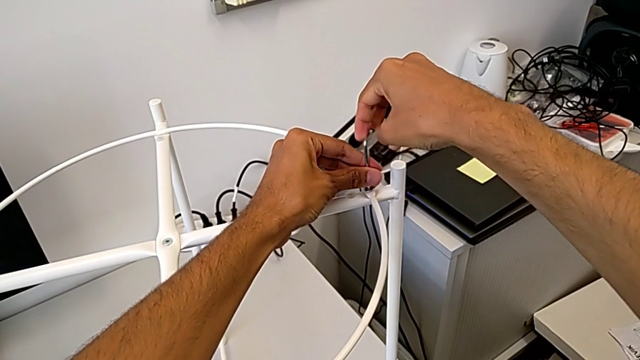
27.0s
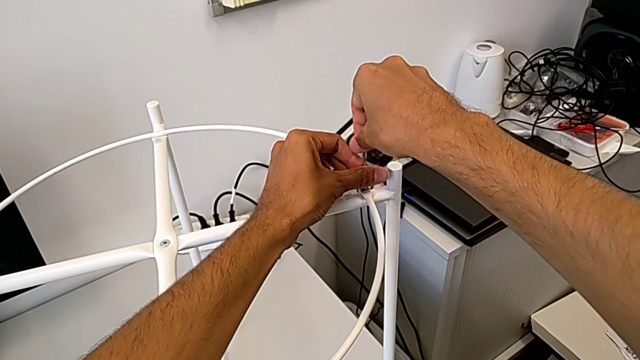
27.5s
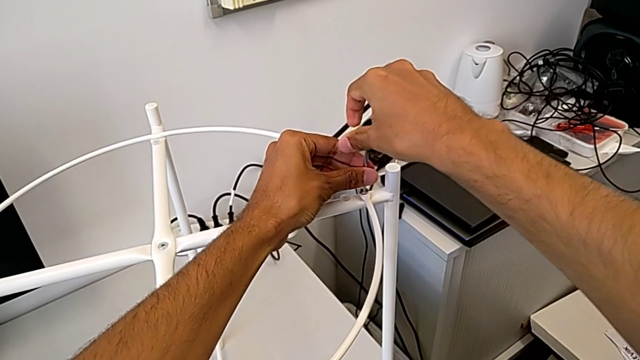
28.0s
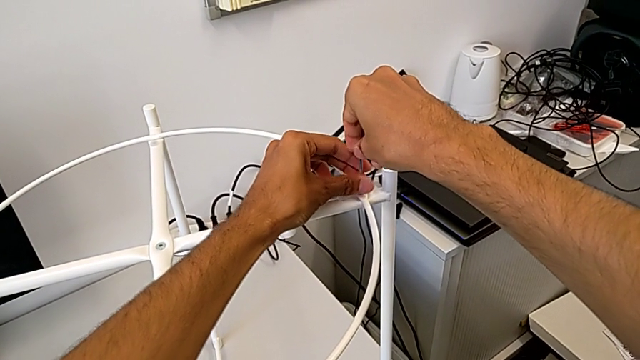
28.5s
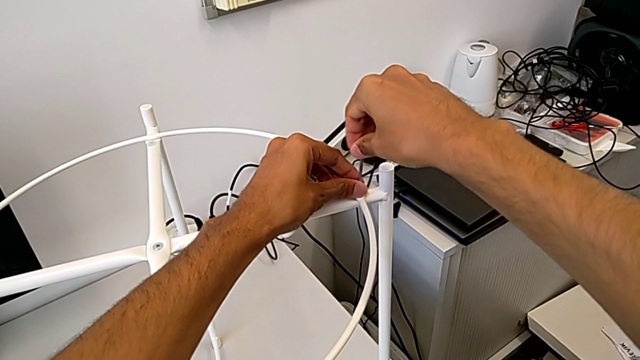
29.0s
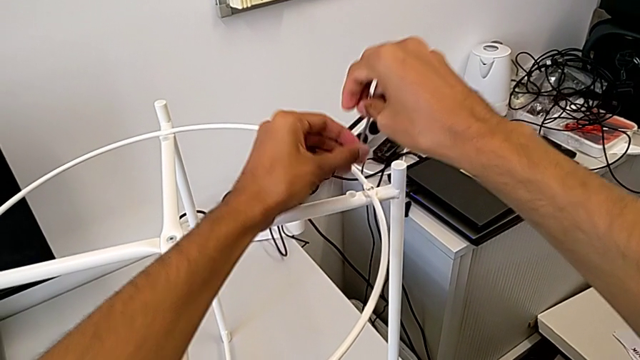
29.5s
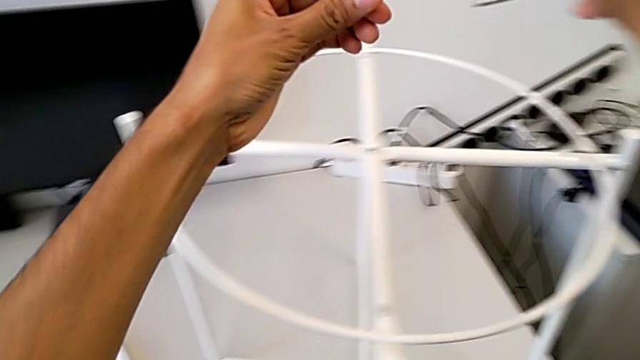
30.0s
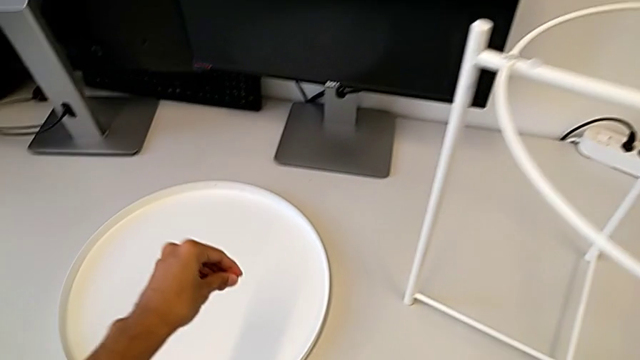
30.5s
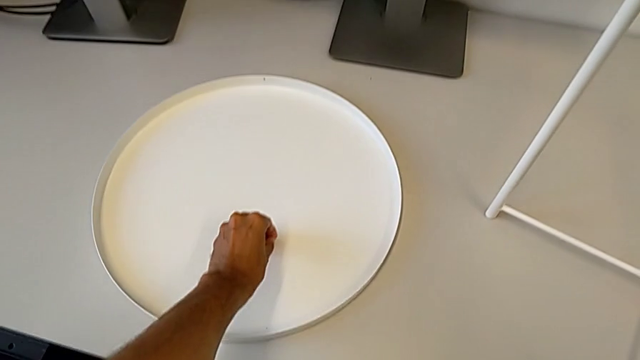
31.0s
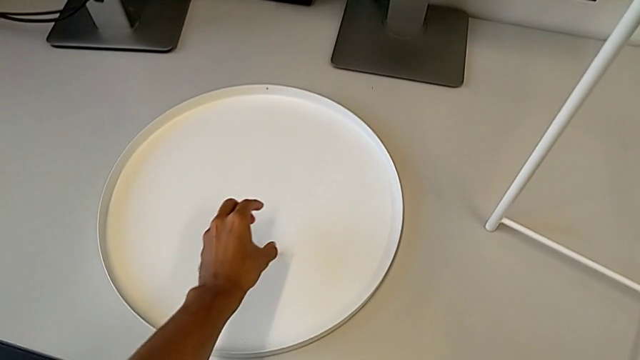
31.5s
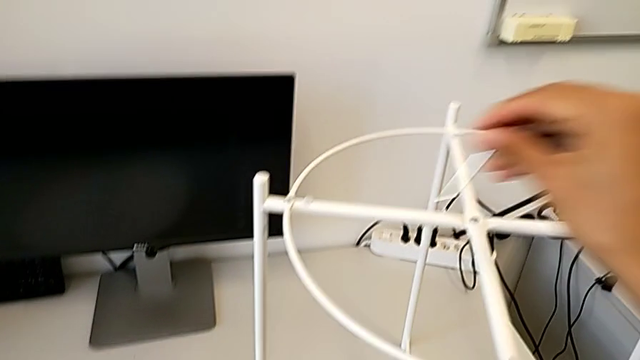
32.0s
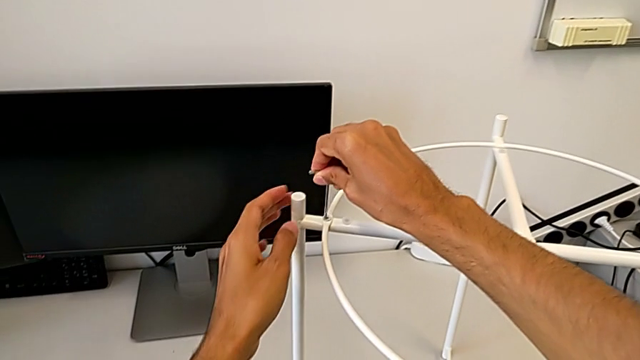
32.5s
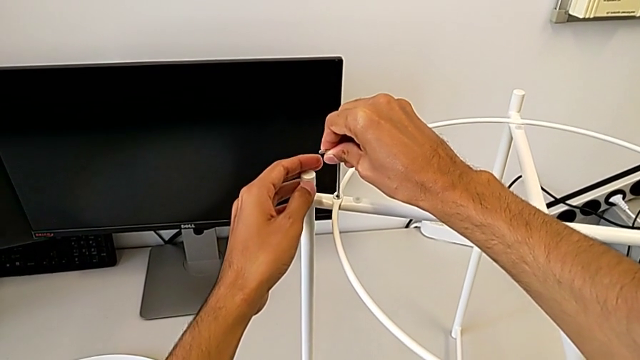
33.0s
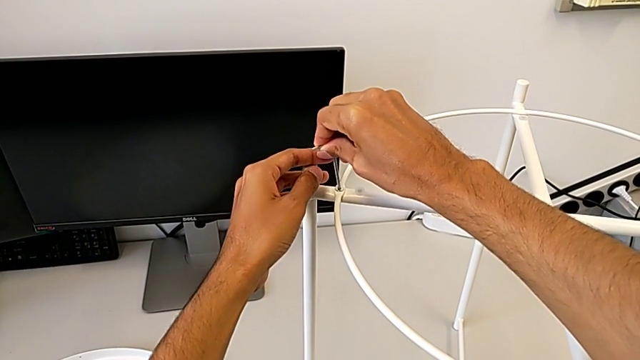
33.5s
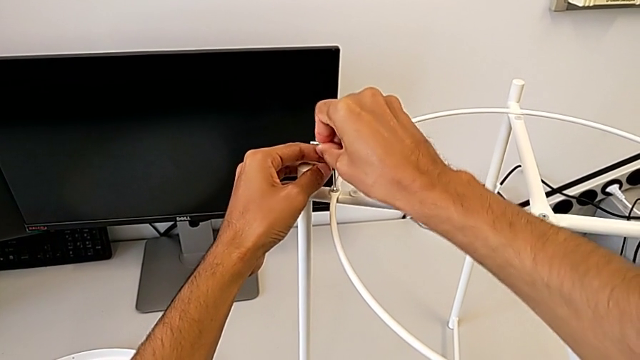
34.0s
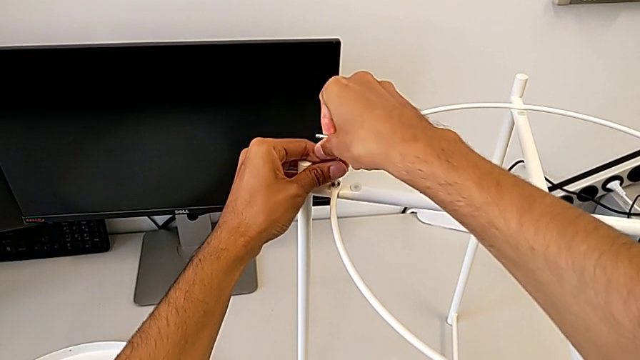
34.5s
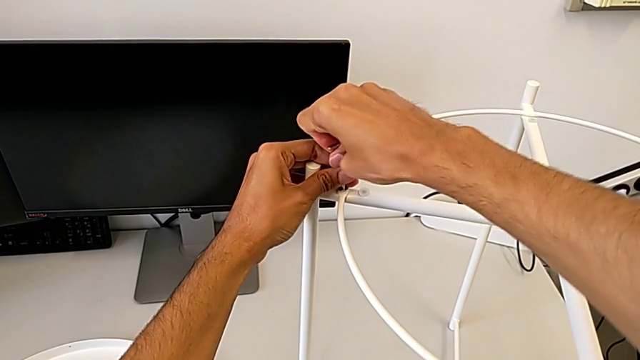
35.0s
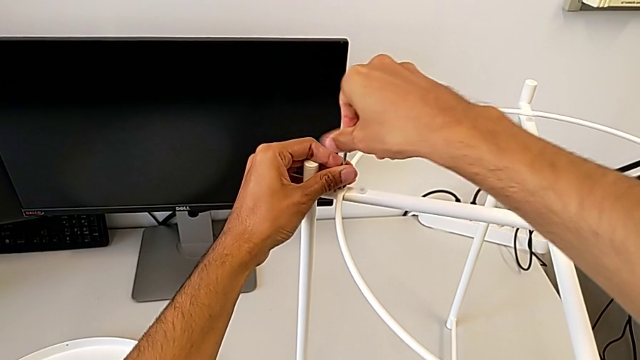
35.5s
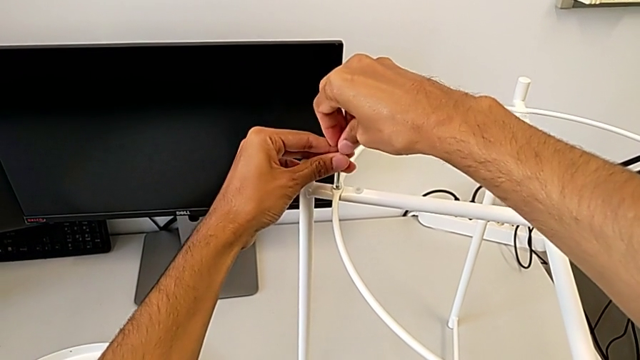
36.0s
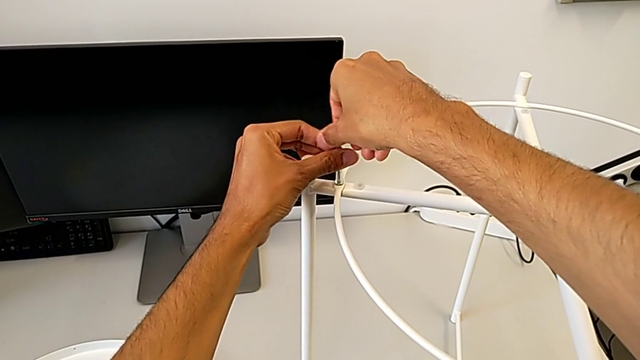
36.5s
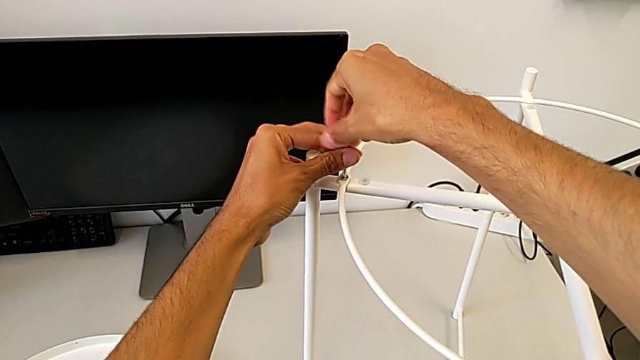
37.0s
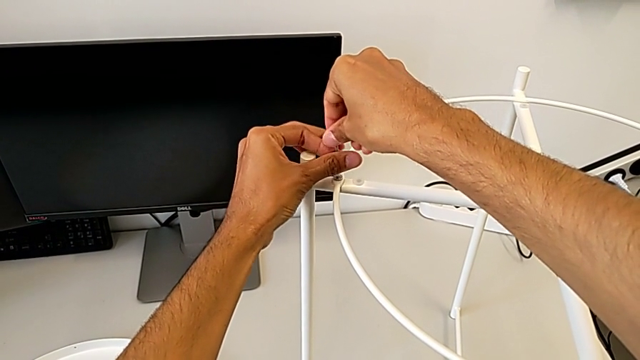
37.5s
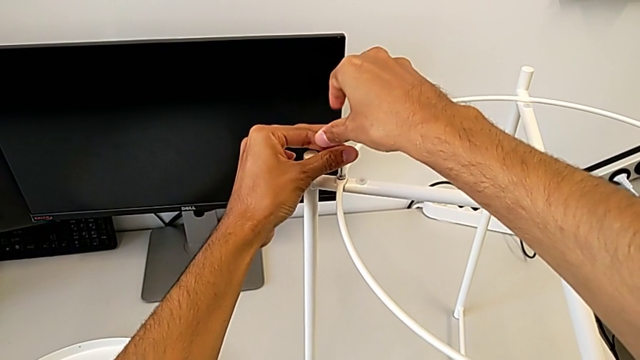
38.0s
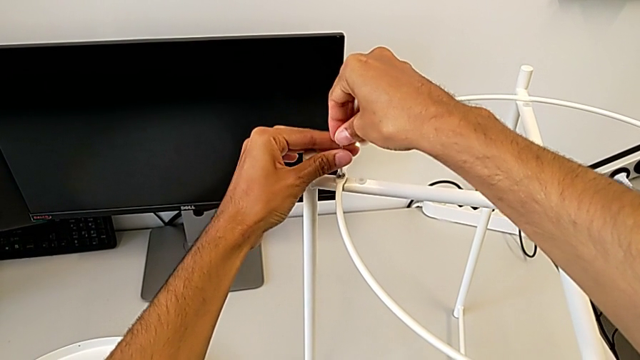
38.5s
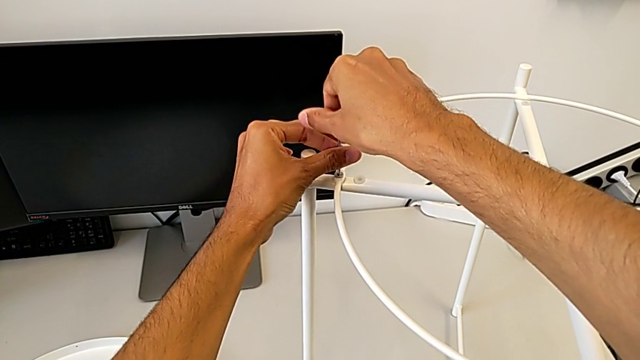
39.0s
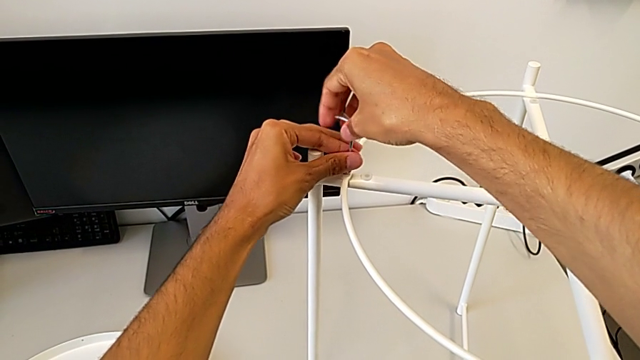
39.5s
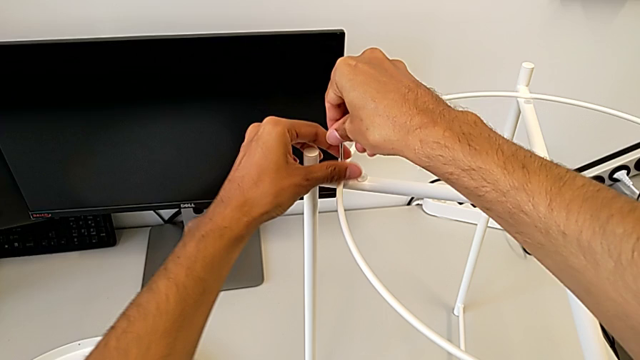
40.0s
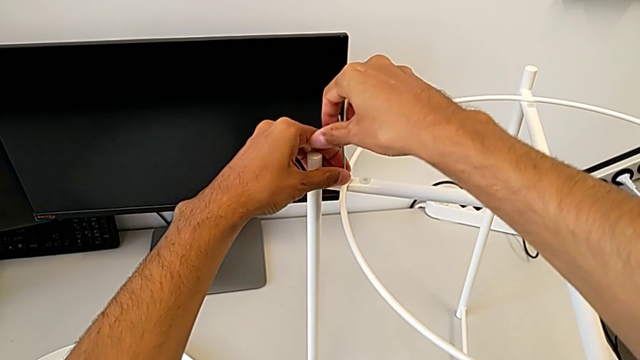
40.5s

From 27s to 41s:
The camera wearer is disassembling the circle. They unscrew the hex socket head, disassemble it with the left hand, withdraw the Allen wrench with the right hand, place the hex socket head, approach it, insert the Allen wrench, unscrew the hex socket head, withdraw the Allen wrench with the right hand and disassemble the hex socket head with the left hand.

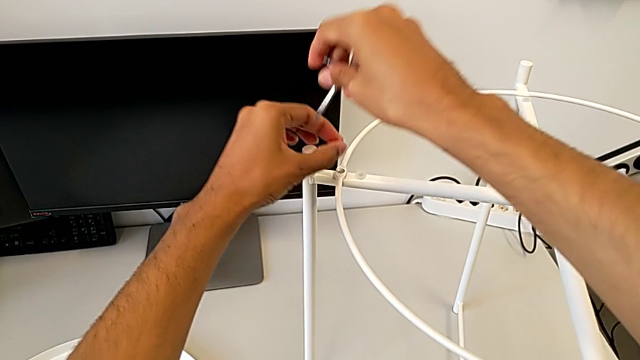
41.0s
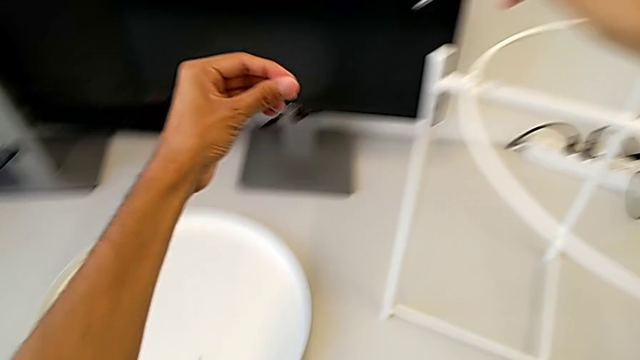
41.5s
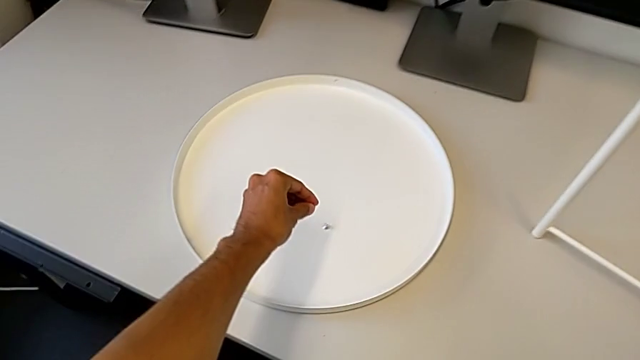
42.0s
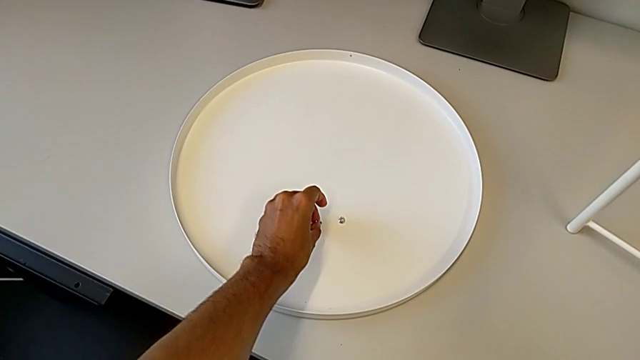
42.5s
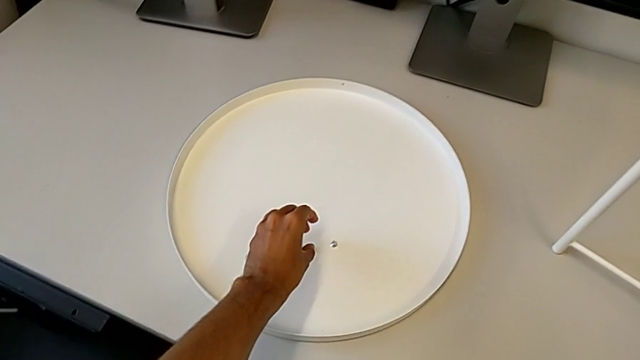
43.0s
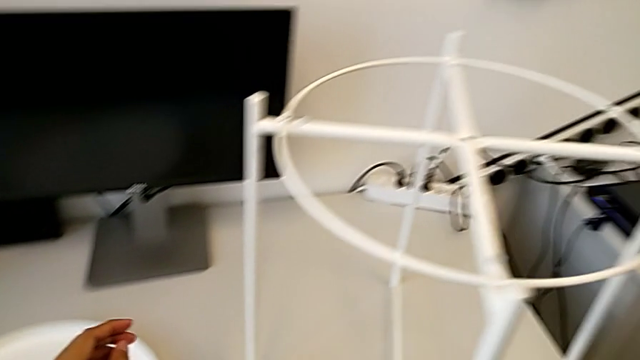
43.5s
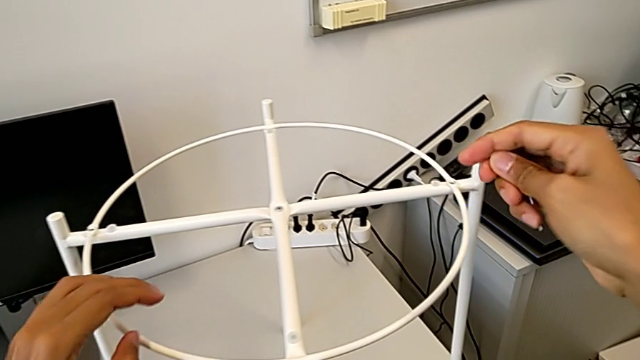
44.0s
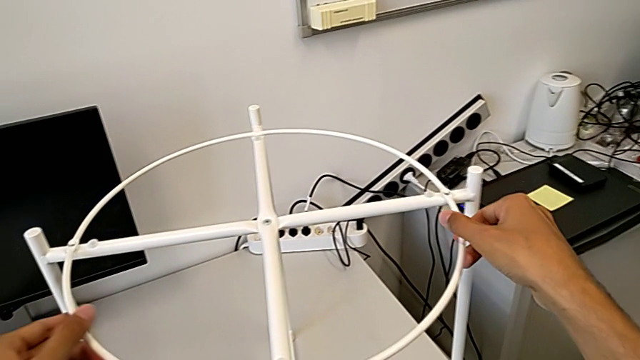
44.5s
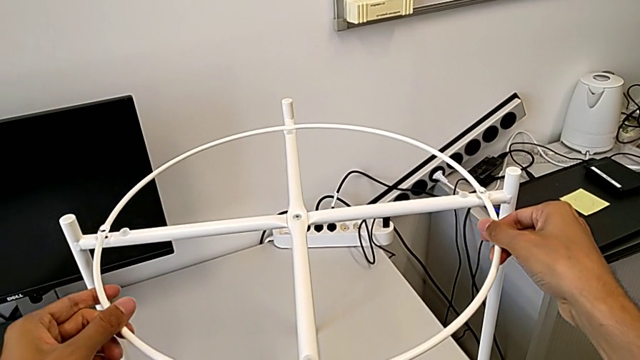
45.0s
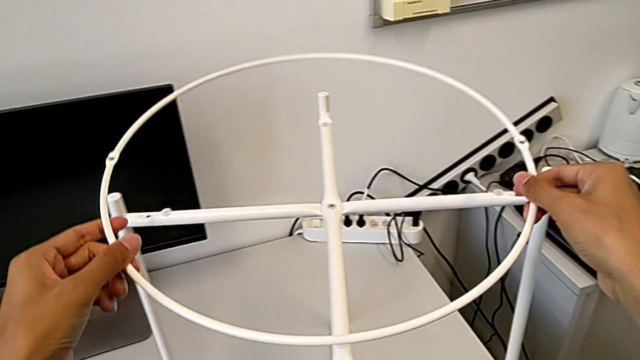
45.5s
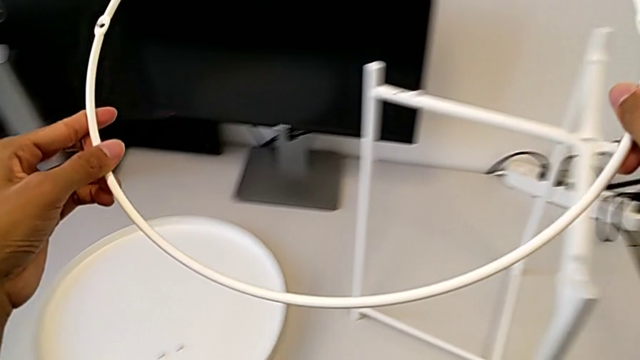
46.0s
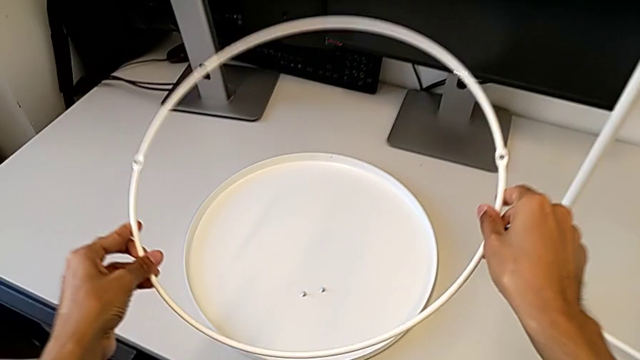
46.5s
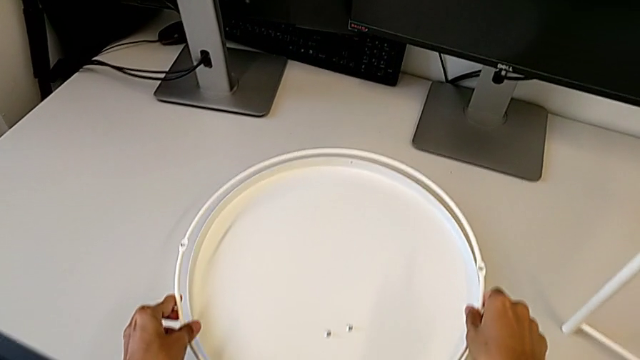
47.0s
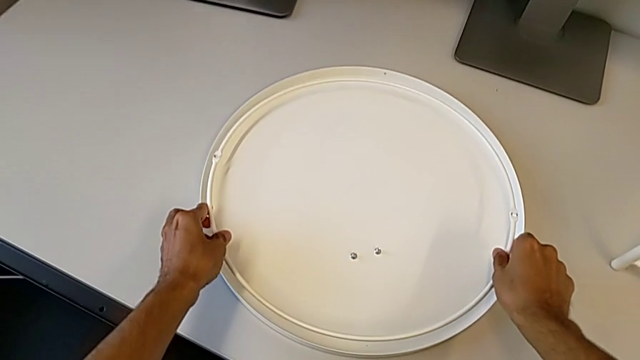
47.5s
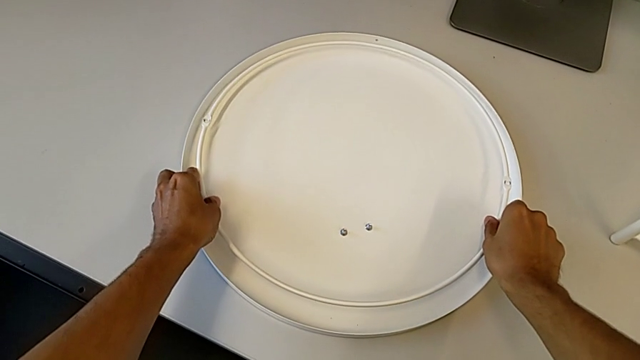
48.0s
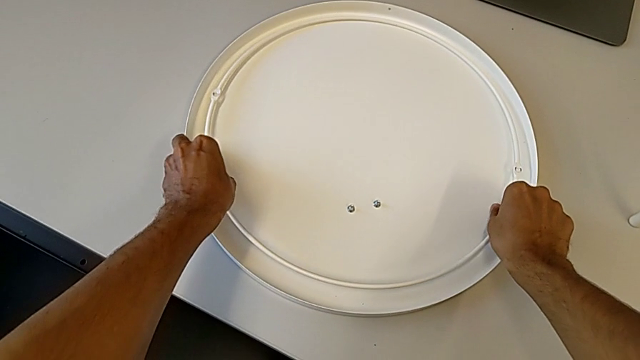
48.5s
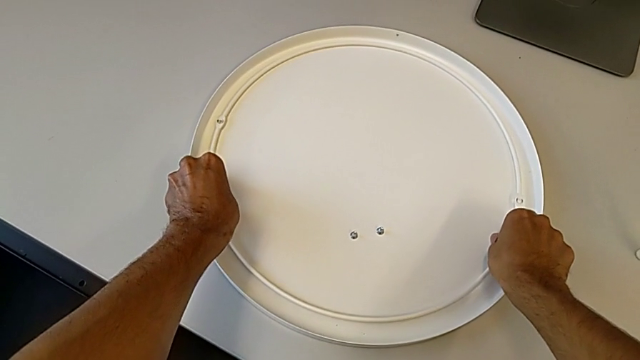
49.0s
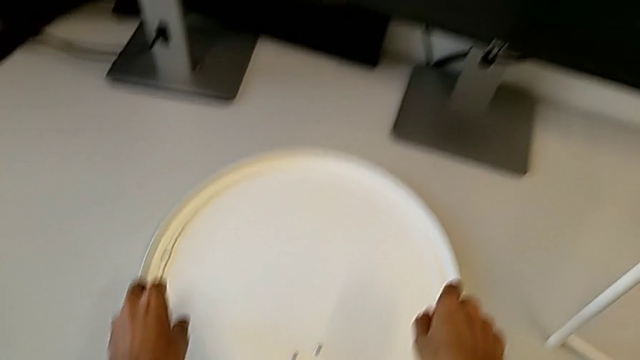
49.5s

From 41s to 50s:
The camera wearer is disassembling the circle. They place the hex socket head, approach the circle, disassemble it and place it.
